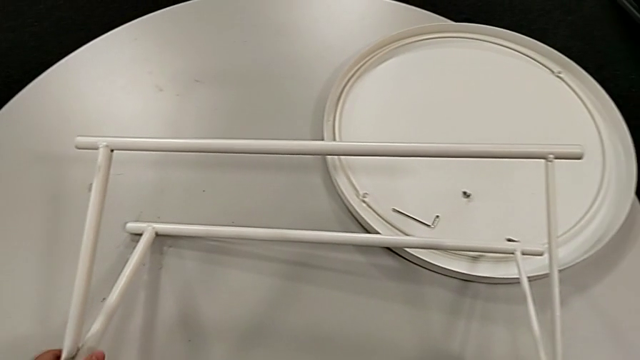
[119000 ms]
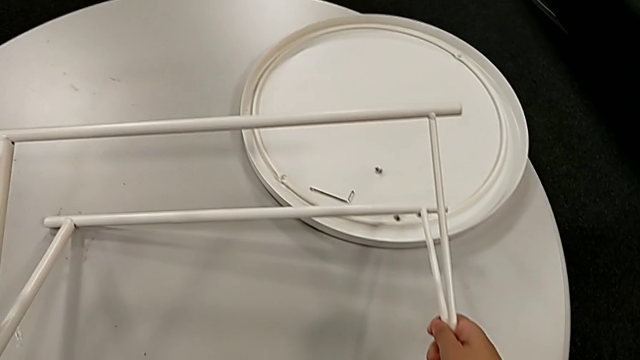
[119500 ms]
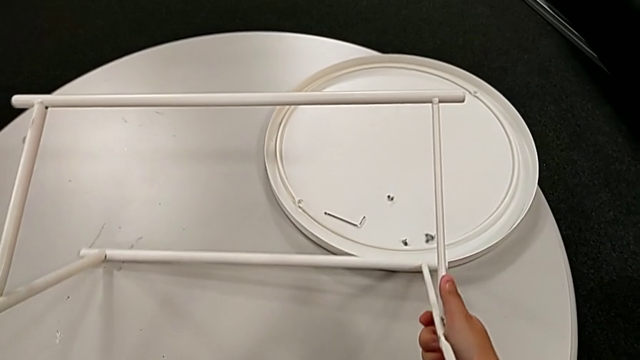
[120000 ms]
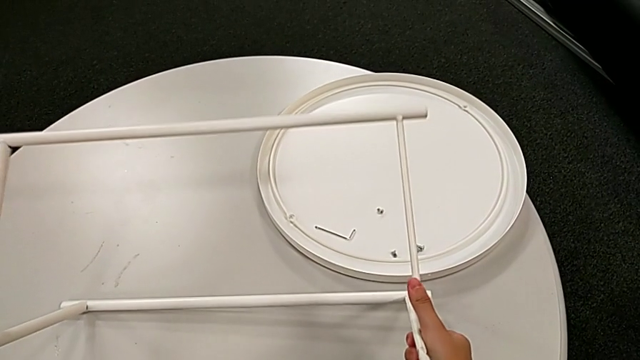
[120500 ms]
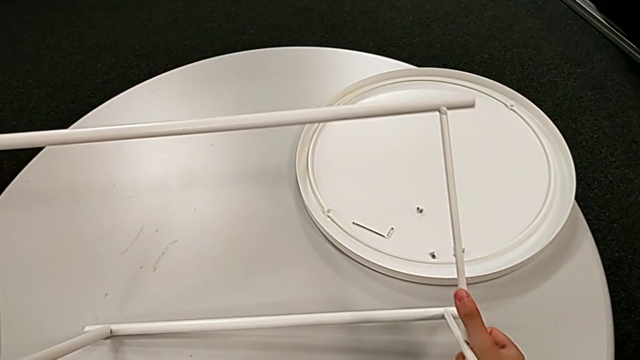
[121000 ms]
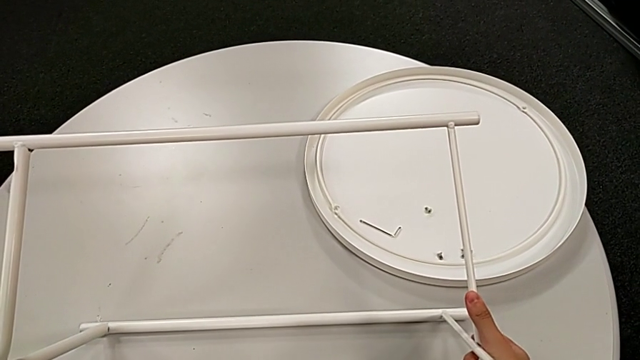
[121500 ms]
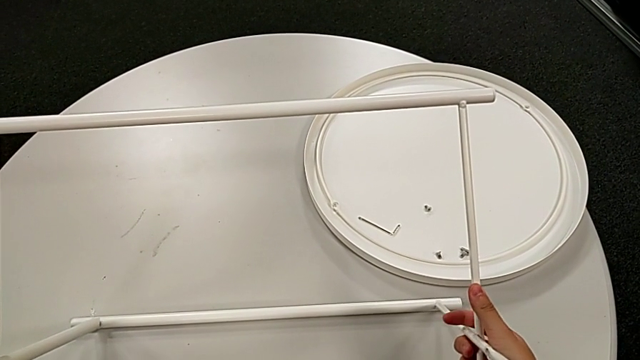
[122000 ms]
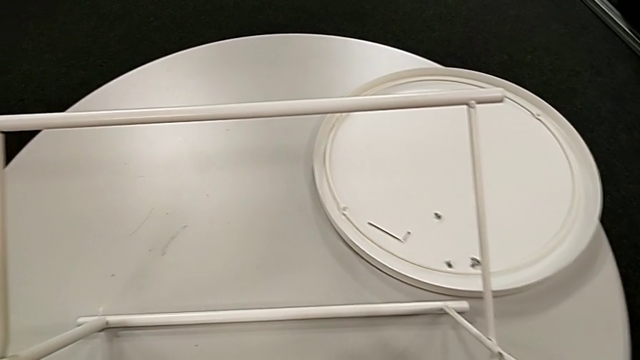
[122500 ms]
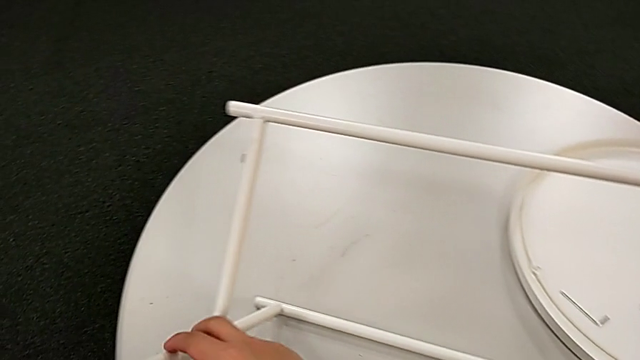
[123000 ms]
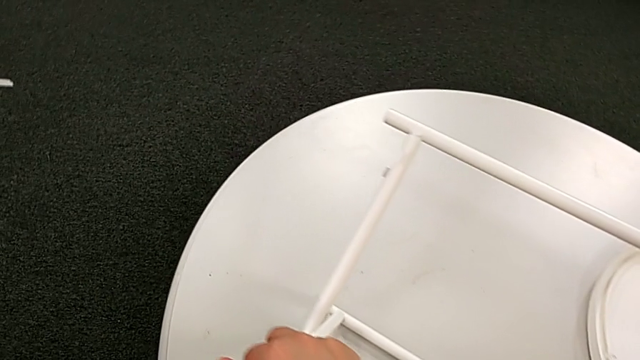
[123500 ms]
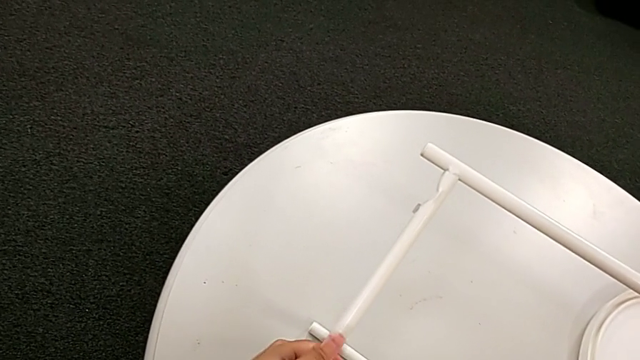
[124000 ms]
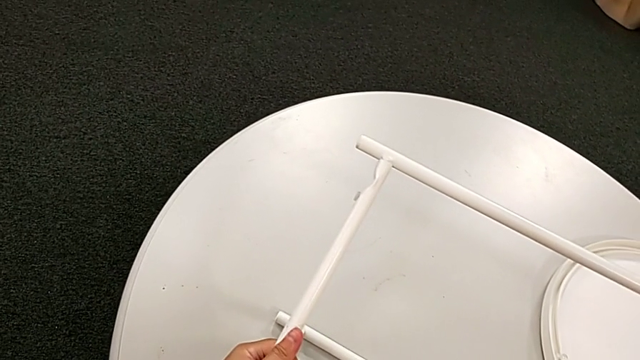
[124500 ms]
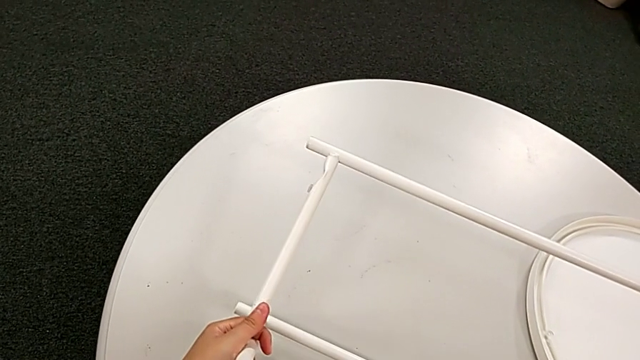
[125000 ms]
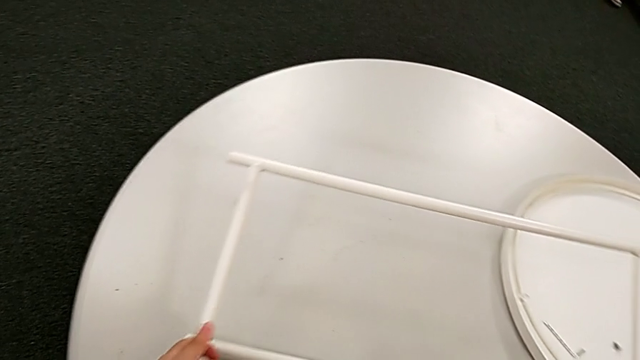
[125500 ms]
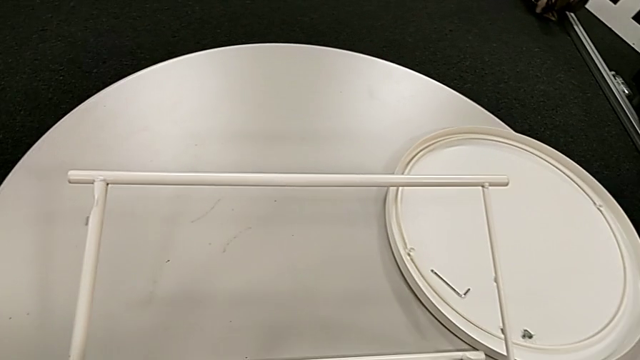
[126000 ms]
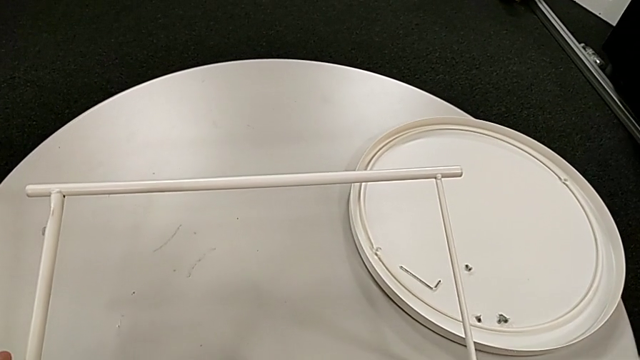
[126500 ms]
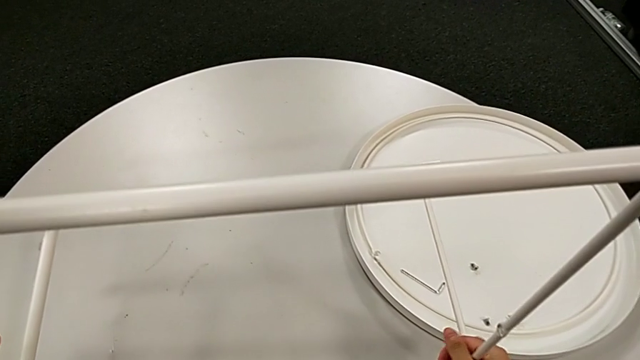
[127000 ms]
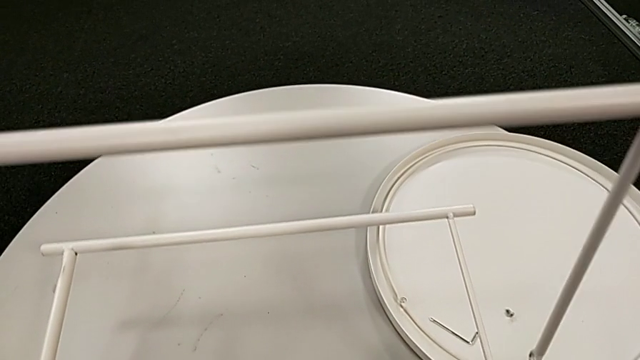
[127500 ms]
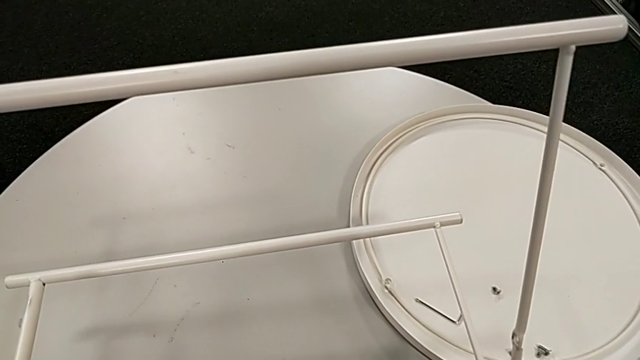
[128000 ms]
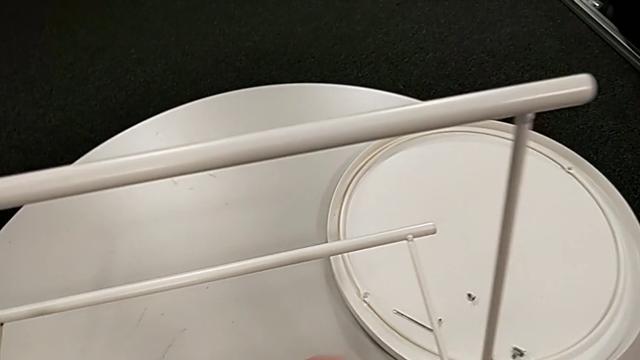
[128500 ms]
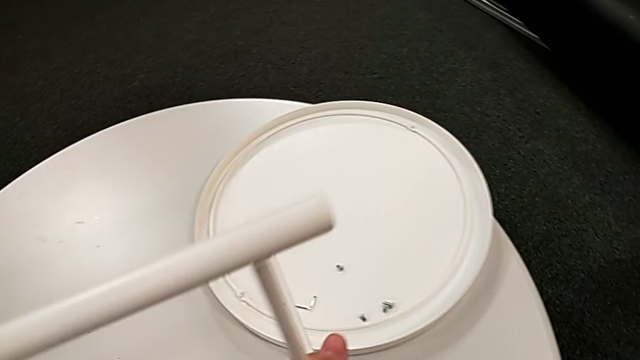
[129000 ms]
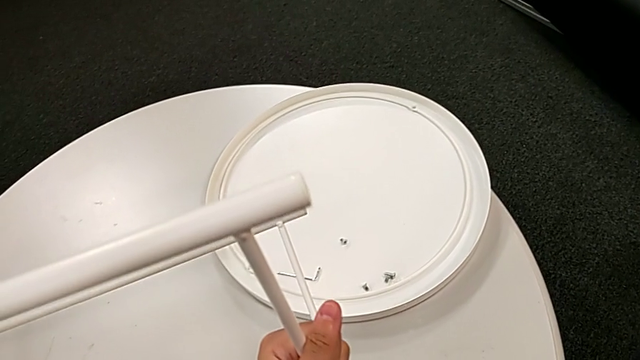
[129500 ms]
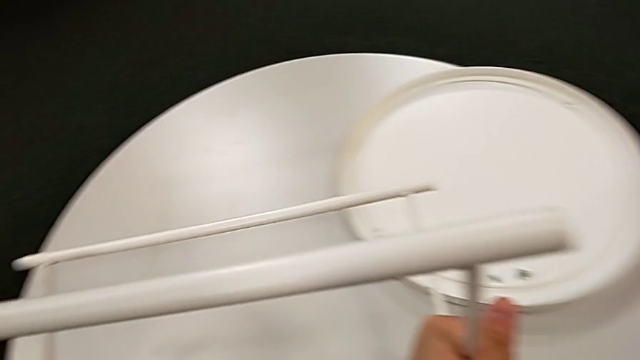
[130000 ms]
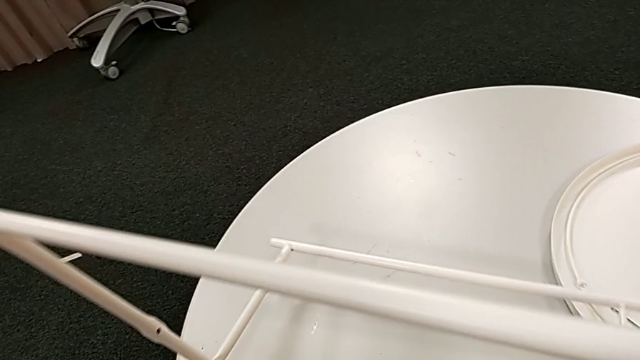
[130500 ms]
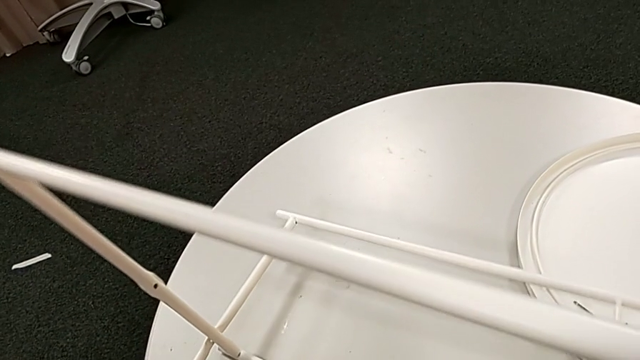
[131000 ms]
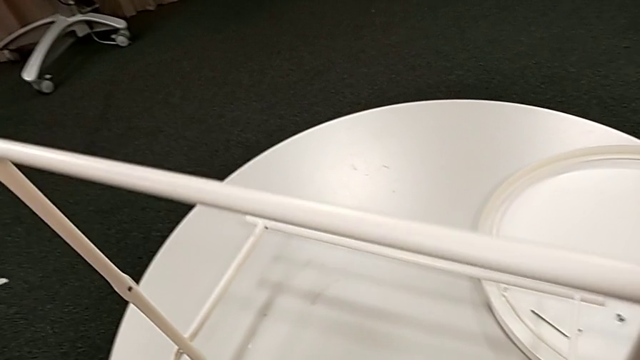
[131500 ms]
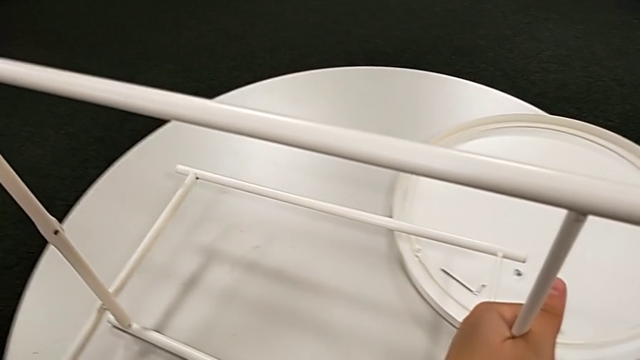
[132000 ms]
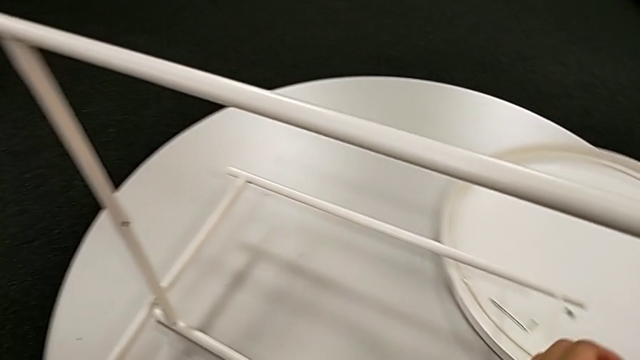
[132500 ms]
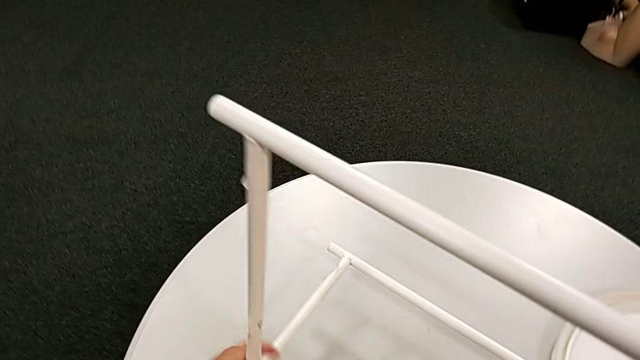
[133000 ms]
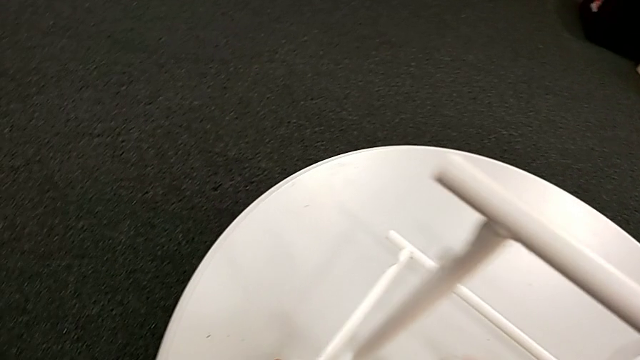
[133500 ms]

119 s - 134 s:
The camera wearer is disassembling the legs. They keep sliding the leg.

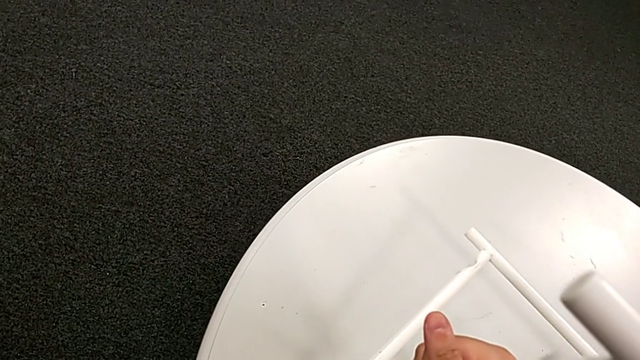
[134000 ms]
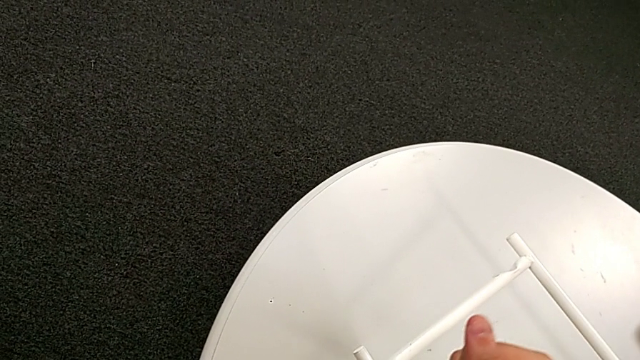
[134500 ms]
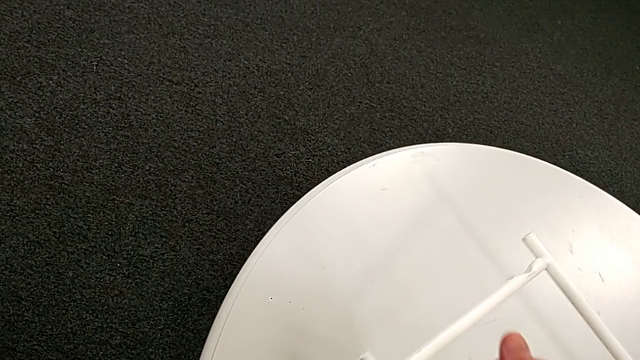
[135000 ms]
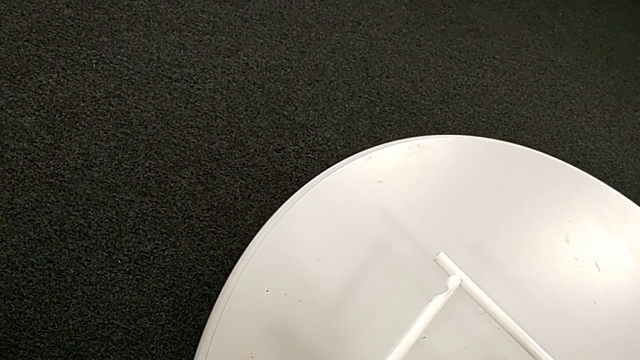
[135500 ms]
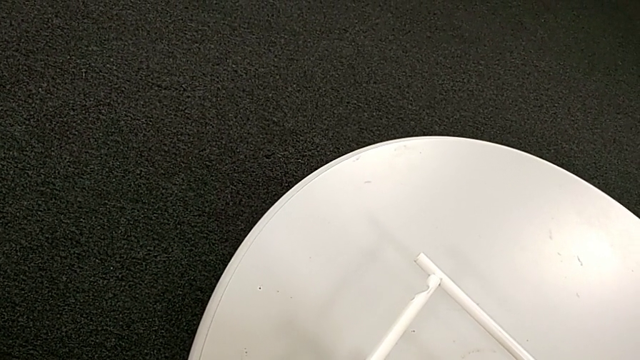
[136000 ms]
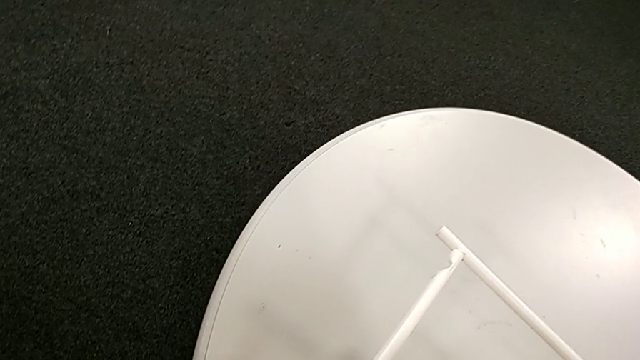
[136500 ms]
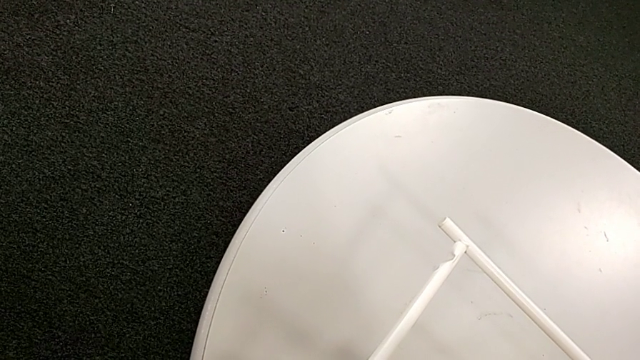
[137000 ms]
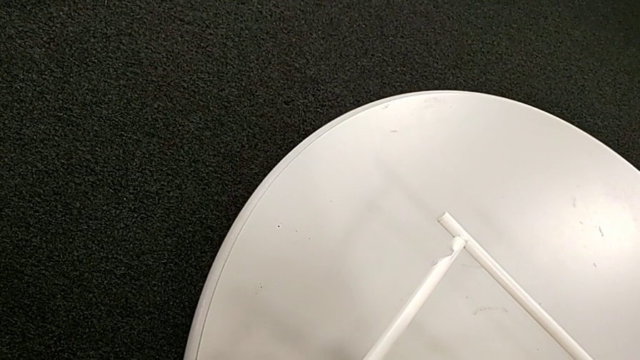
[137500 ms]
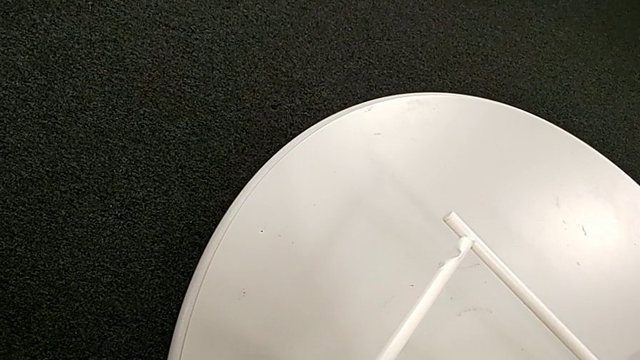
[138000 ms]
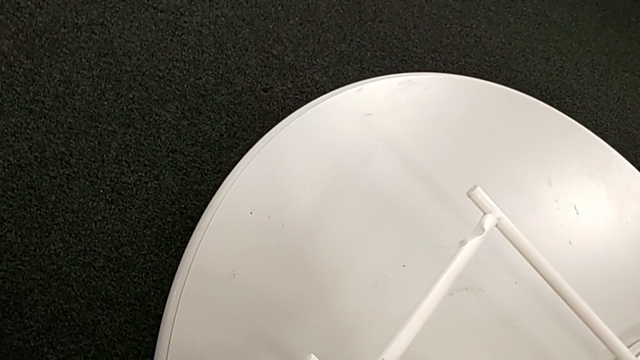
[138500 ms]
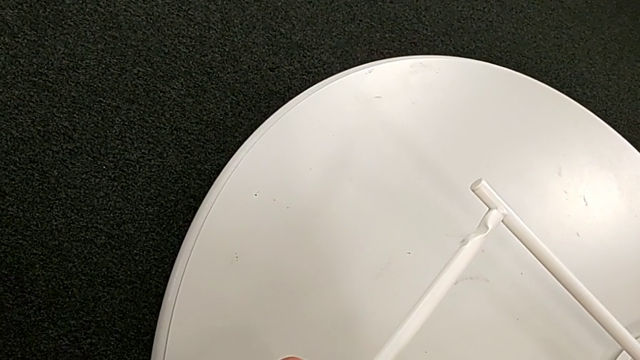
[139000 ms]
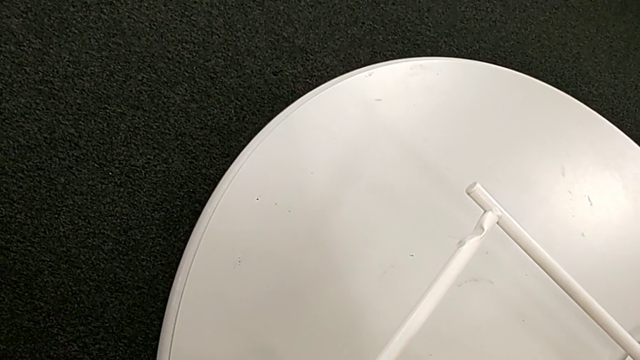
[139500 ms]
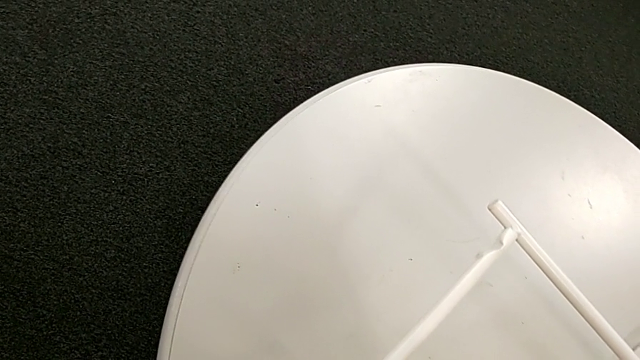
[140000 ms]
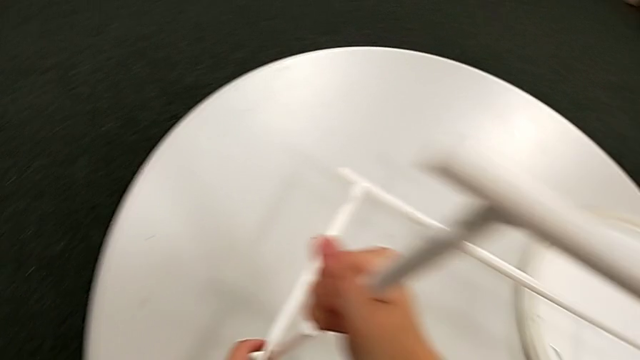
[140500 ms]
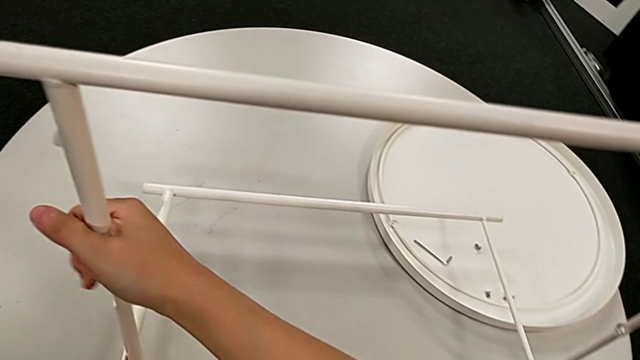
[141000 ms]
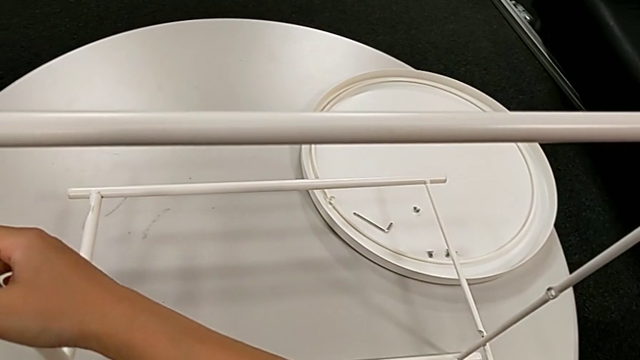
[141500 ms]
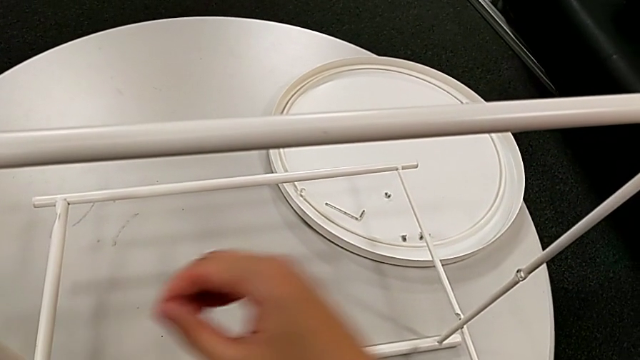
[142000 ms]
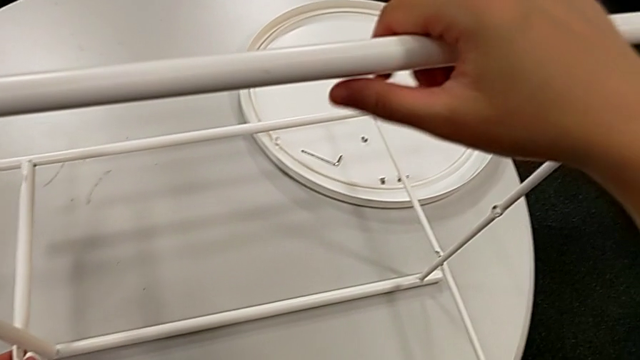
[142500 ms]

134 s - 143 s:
The camera wearer is disassembling the legs. They slide the leg, hold it, slide it and hold it.
